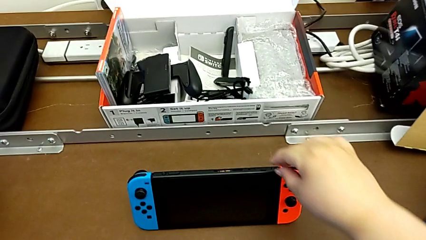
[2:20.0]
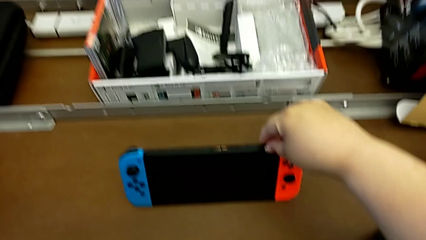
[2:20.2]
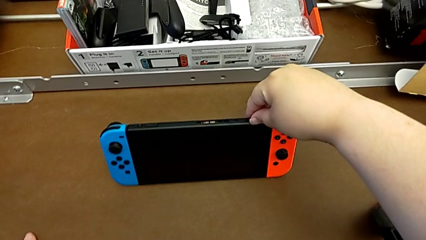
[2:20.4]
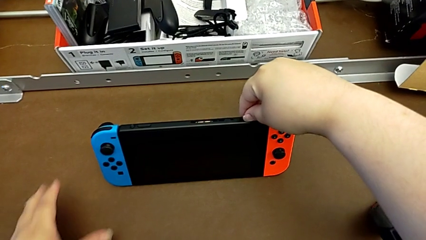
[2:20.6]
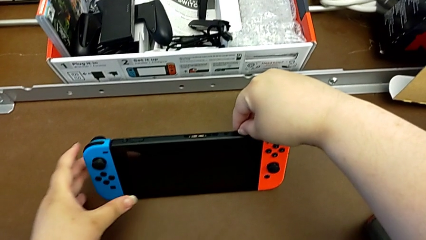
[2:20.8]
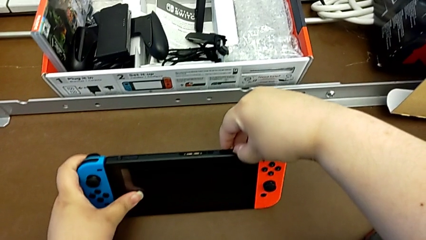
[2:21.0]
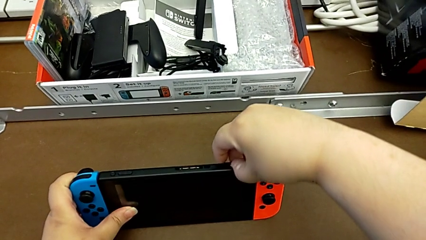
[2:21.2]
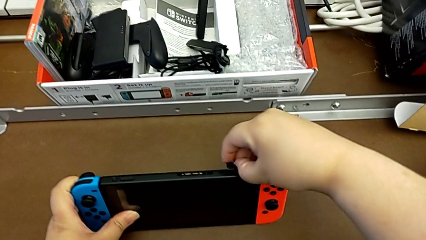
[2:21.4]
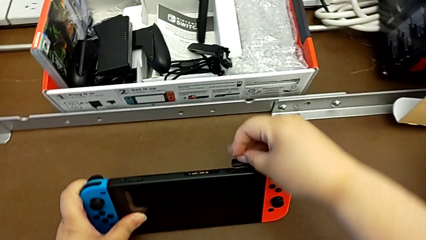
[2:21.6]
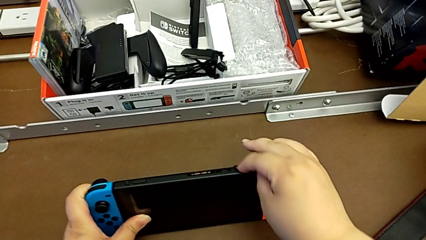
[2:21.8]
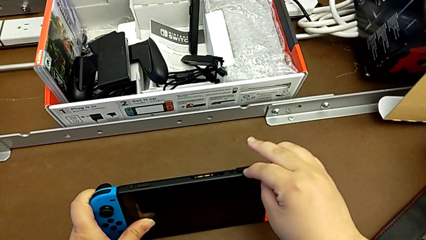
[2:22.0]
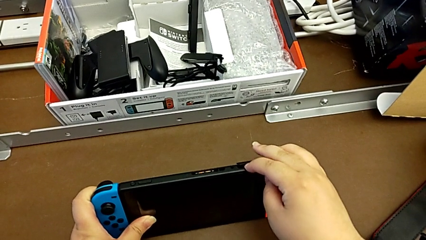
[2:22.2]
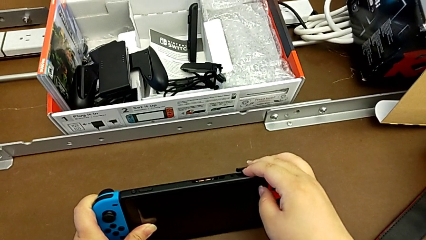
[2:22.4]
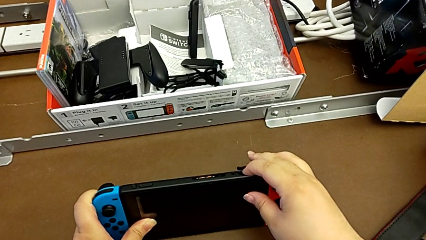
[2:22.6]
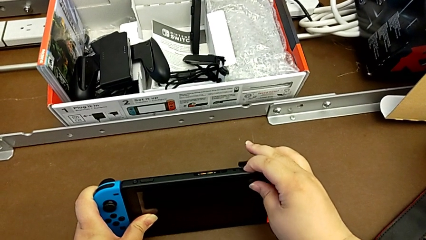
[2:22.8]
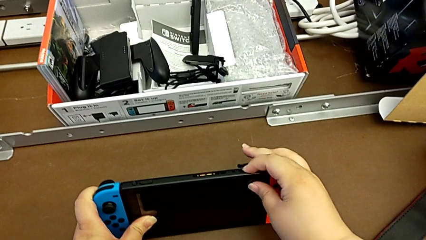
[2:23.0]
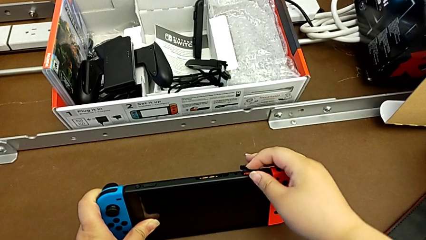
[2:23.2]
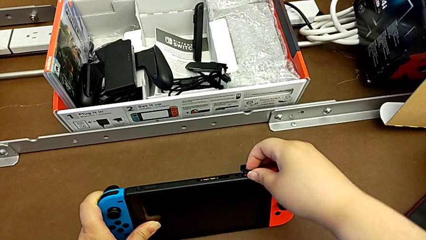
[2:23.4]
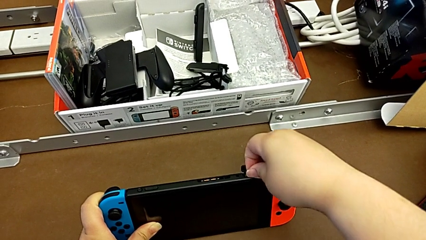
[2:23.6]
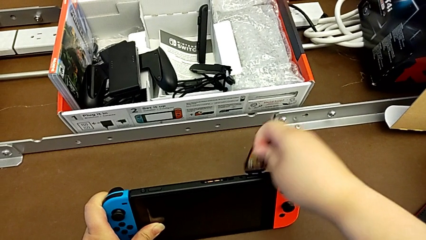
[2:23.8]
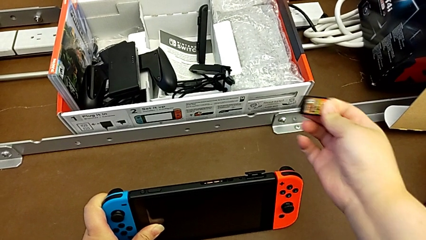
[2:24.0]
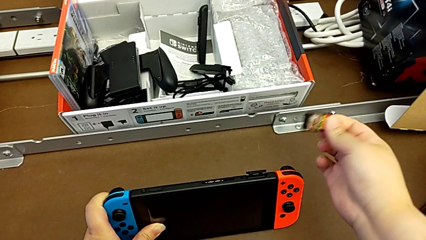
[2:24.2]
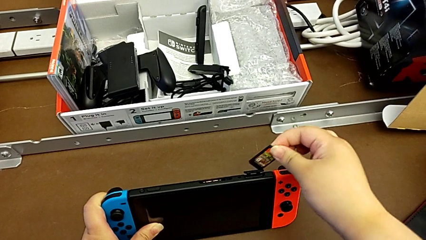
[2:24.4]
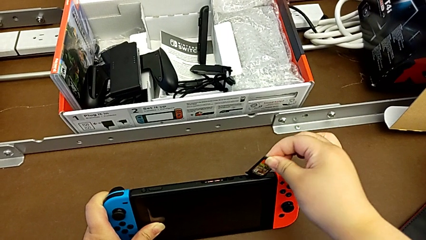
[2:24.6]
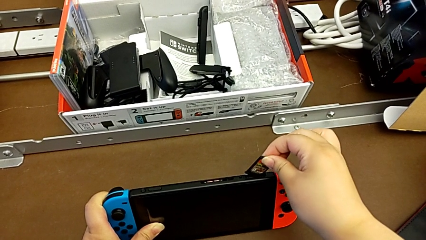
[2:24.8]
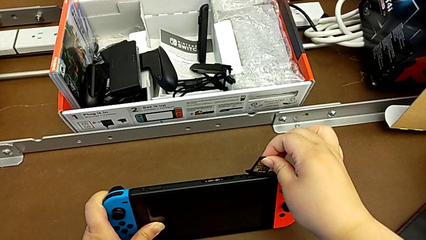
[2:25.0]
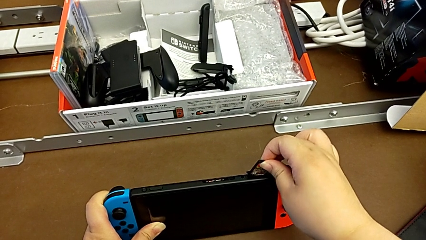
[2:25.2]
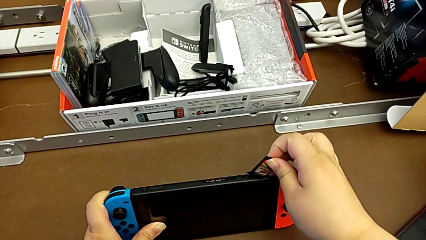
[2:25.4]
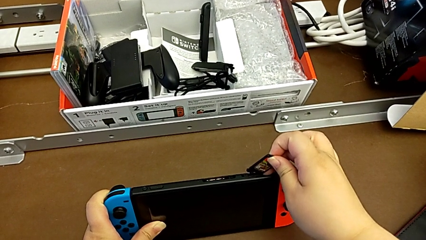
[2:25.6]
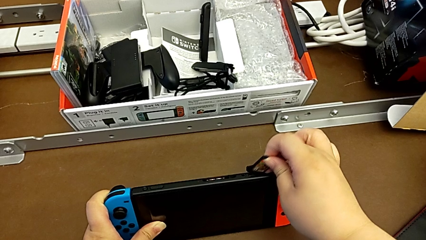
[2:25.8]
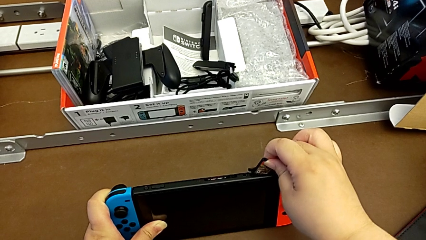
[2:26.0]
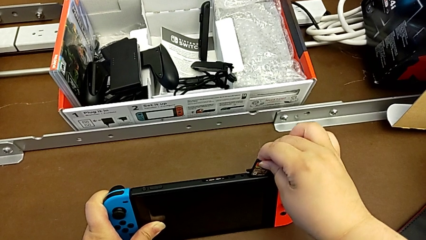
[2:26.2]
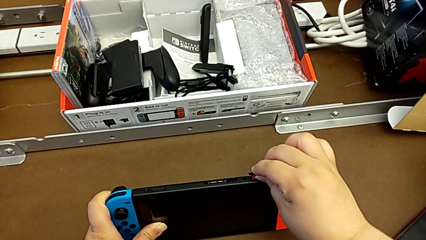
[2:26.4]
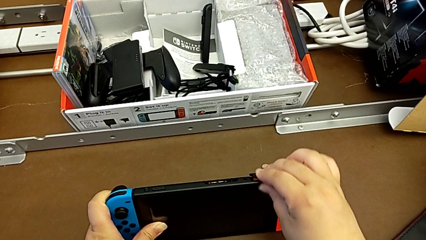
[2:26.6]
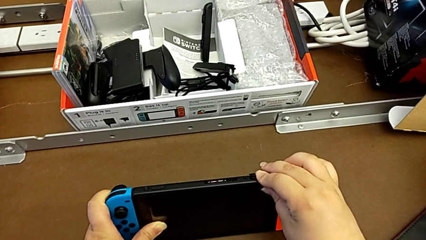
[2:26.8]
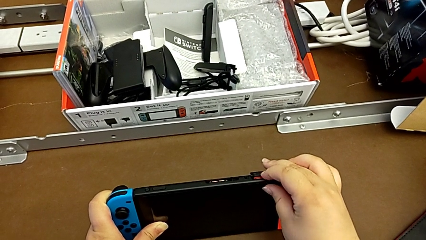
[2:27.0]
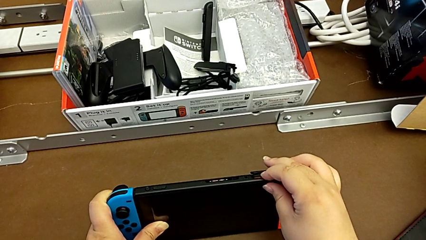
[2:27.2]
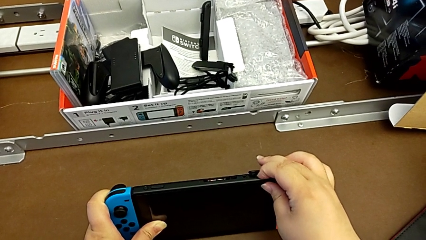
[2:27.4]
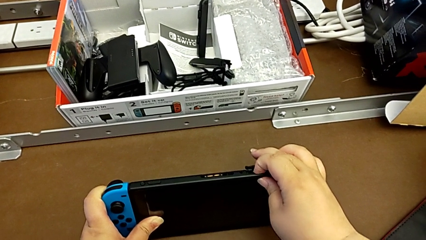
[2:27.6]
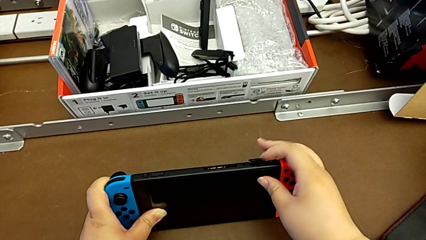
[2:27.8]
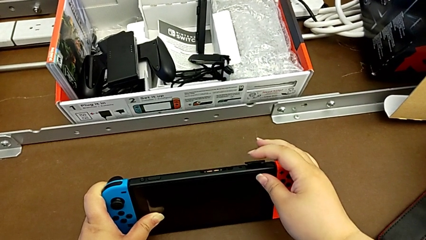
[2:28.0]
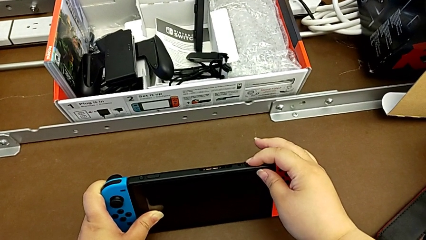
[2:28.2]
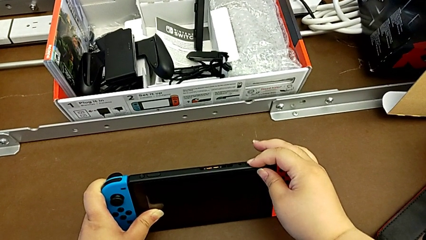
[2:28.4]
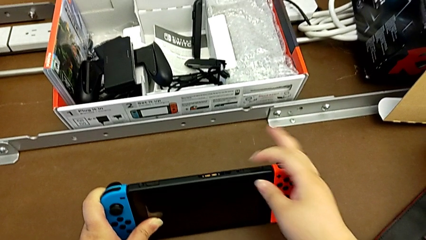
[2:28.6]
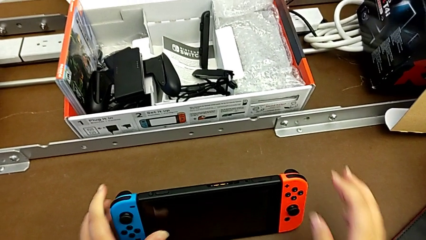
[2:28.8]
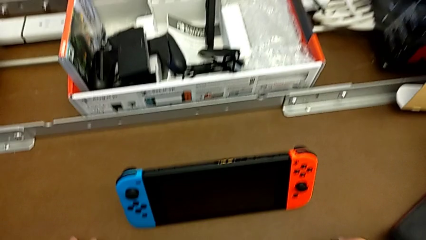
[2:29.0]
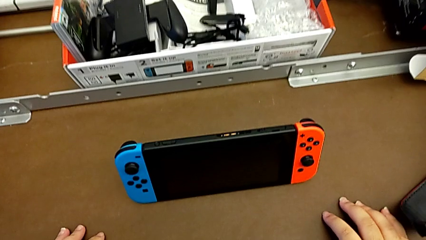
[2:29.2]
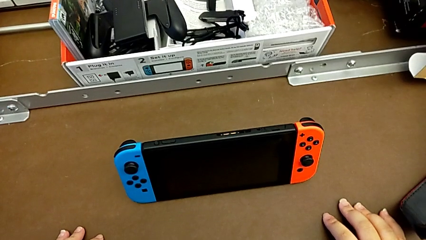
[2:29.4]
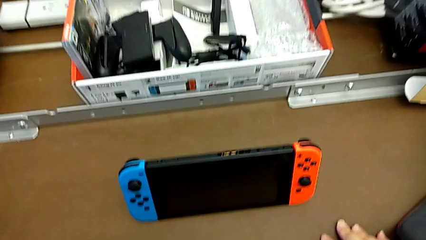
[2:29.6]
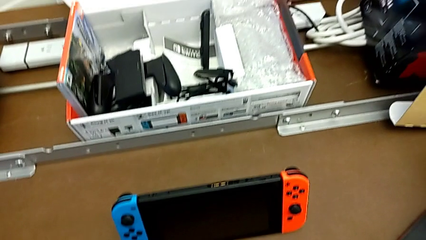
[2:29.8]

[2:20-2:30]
The camera wearer changes a game card. They open the game card, withdraw it, insert it and begin to close the game card.

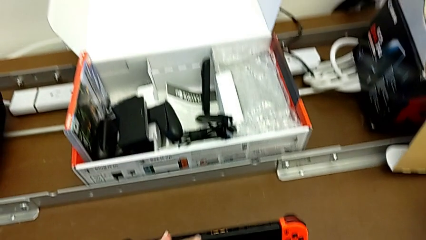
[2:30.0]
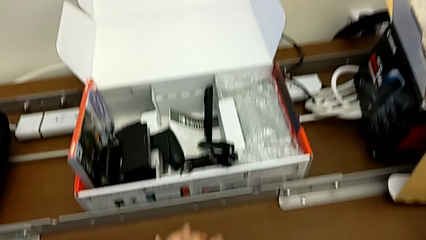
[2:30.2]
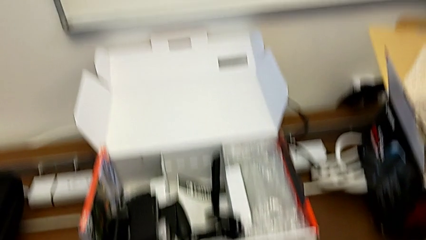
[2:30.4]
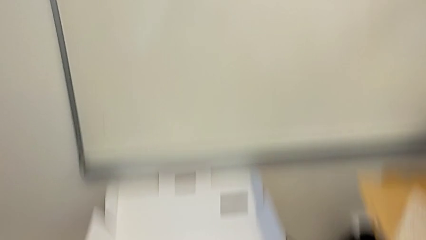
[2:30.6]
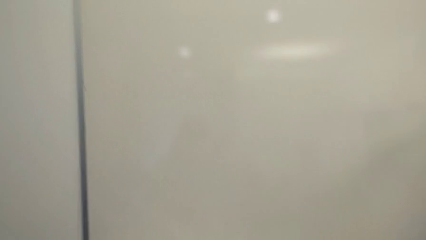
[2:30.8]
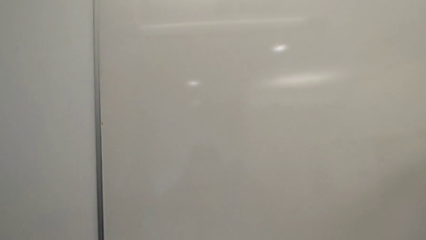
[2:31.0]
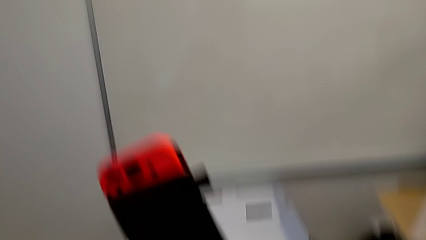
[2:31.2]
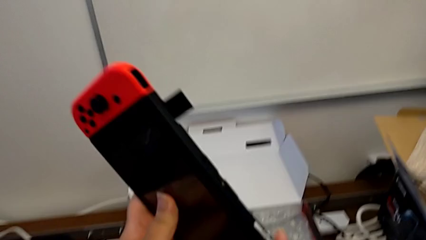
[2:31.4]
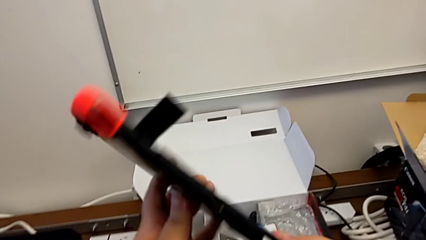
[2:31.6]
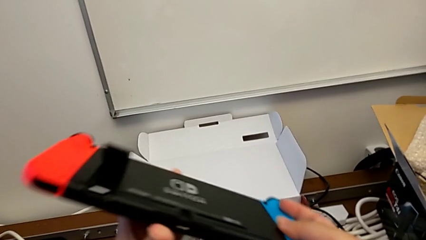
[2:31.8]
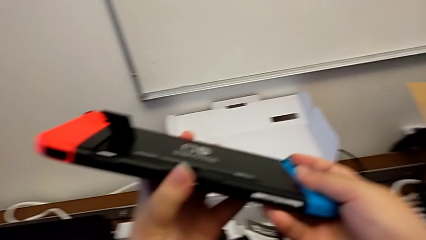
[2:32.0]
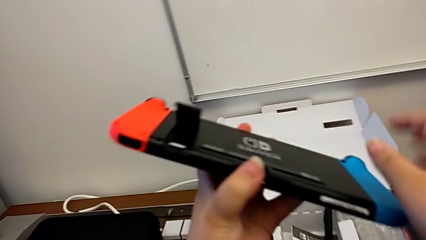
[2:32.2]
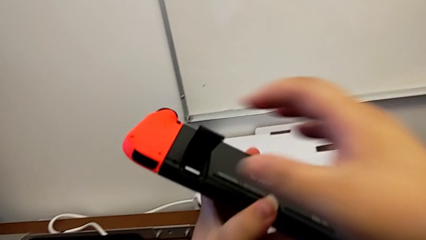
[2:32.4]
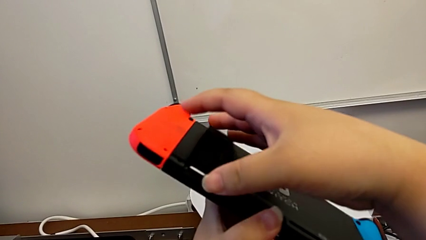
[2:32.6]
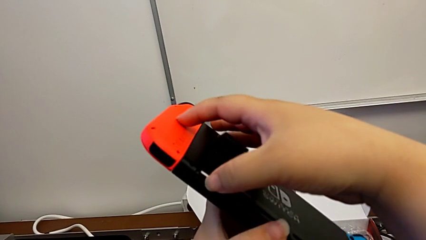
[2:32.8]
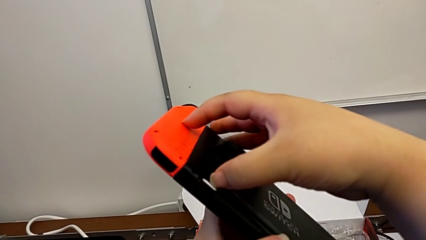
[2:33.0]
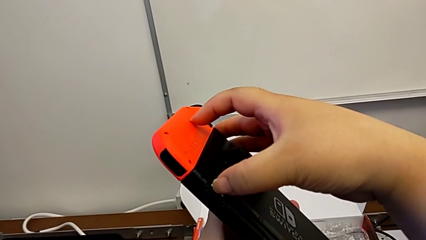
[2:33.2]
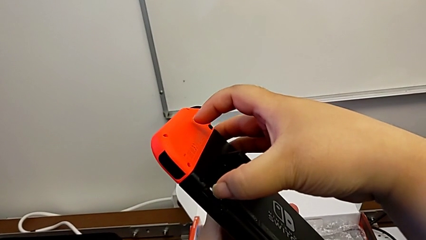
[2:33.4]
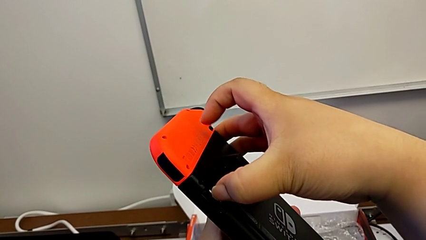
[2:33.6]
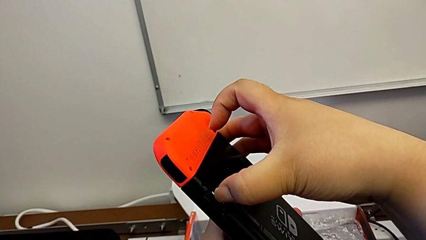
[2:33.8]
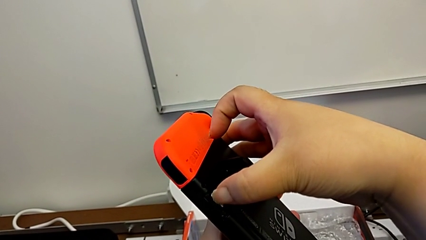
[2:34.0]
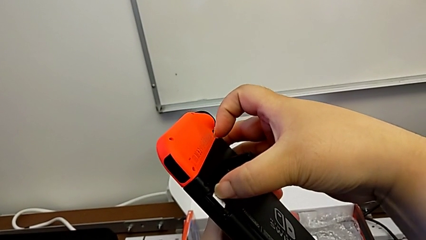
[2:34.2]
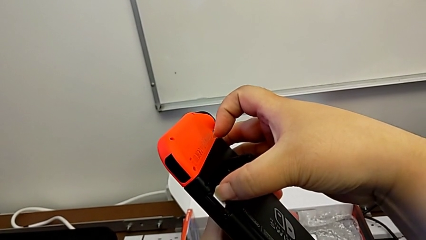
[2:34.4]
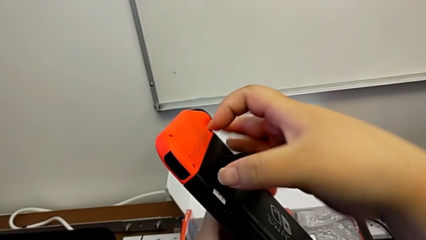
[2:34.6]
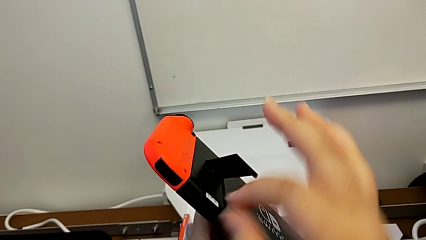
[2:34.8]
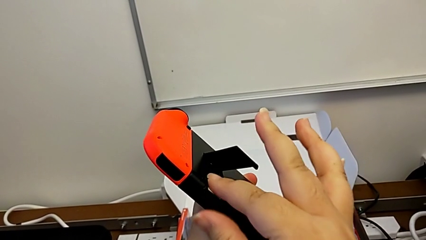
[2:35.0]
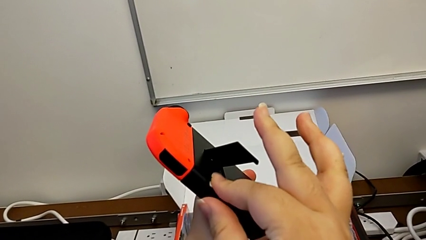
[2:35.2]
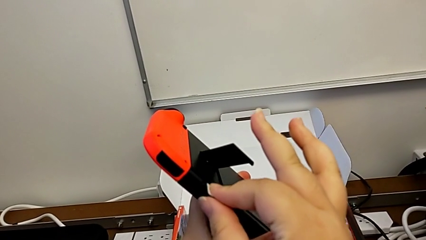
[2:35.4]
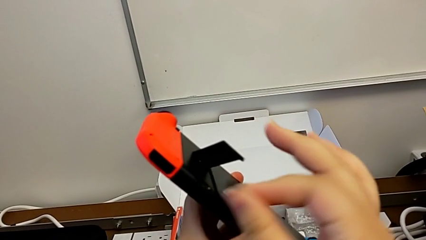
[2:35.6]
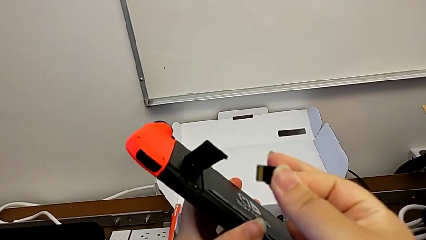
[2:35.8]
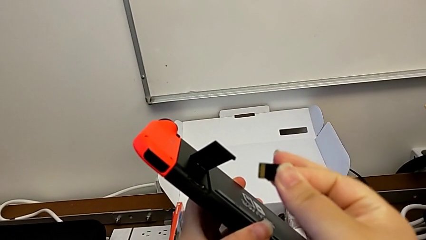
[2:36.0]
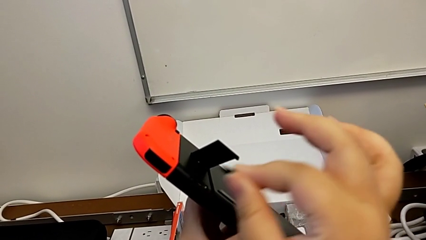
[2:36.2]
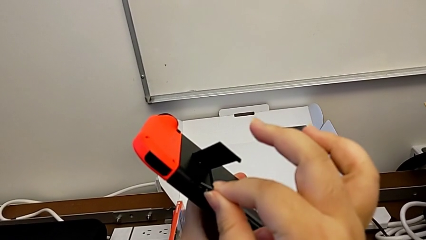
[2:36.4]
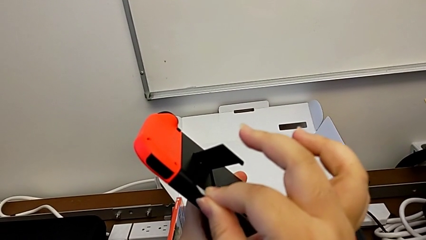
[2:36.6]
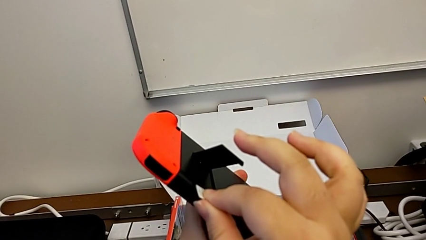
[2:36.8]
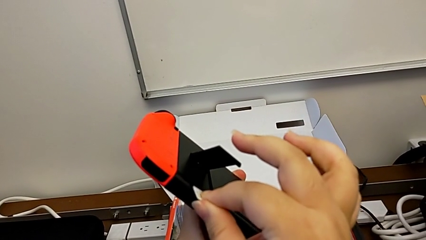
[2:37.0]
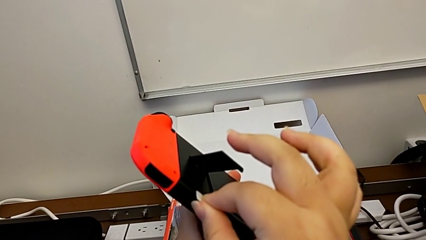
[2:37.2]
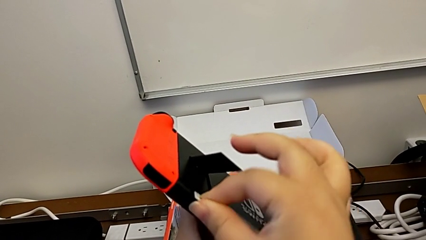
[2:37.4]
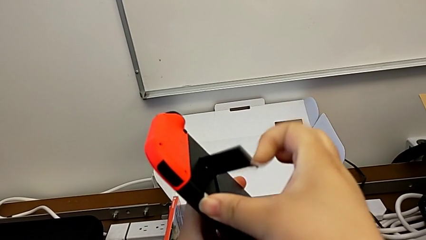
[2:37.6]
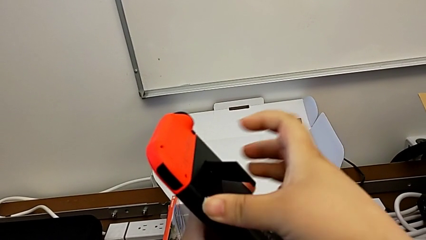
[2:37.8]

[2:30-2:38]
The camera wearer is changing their micro SD card. They lift the Nintendo Switch, touch the SD card and withdraw it.
